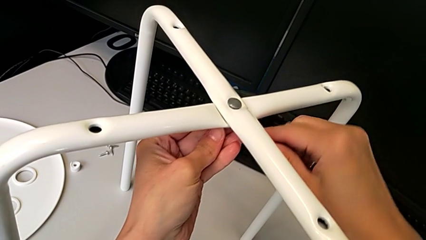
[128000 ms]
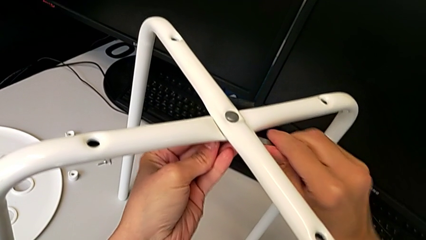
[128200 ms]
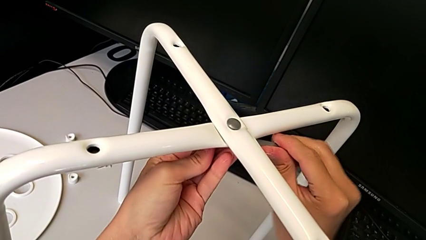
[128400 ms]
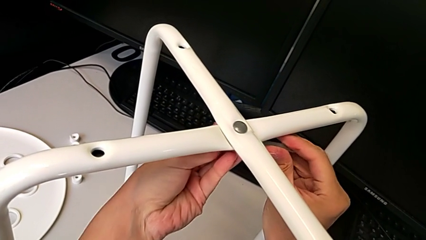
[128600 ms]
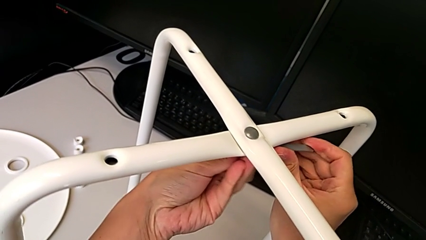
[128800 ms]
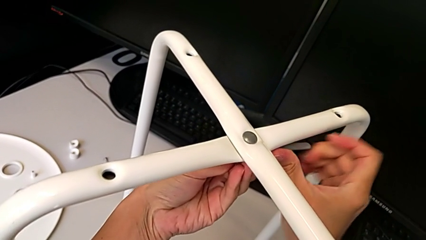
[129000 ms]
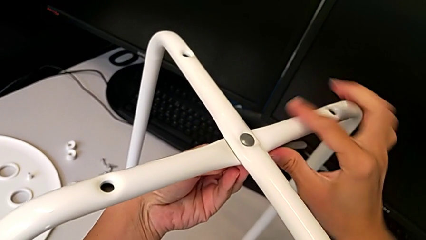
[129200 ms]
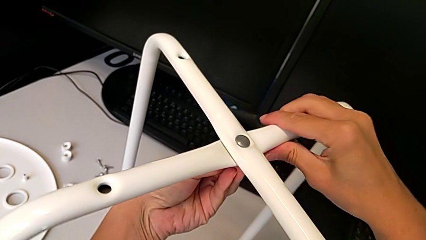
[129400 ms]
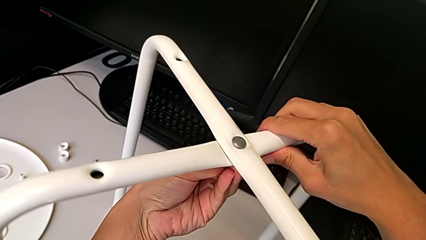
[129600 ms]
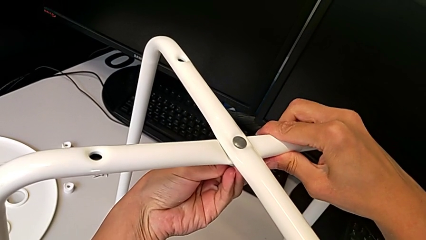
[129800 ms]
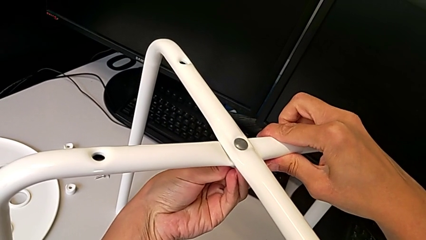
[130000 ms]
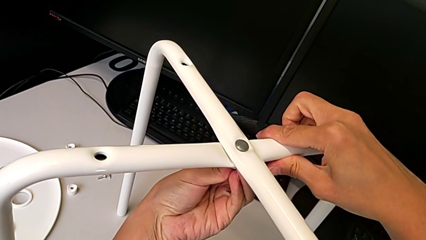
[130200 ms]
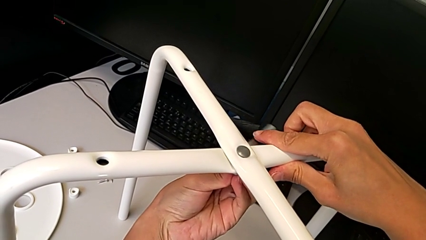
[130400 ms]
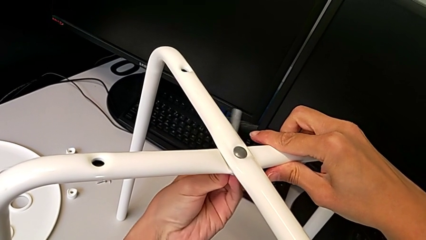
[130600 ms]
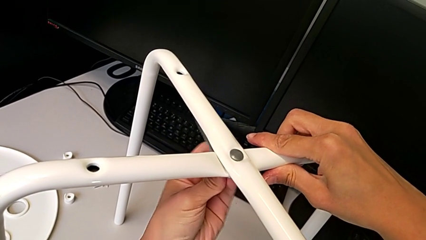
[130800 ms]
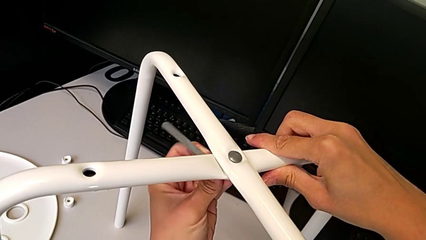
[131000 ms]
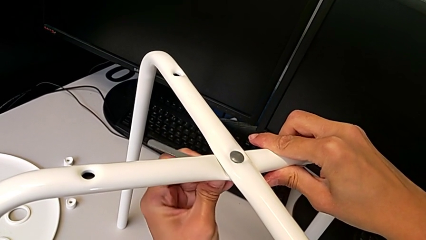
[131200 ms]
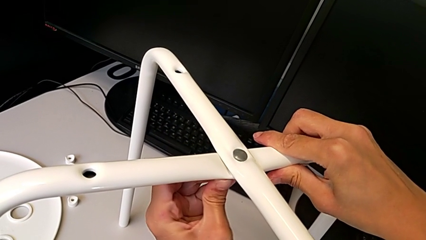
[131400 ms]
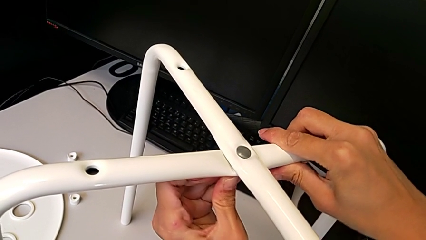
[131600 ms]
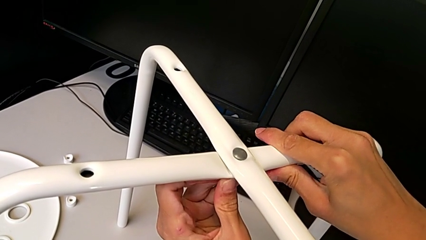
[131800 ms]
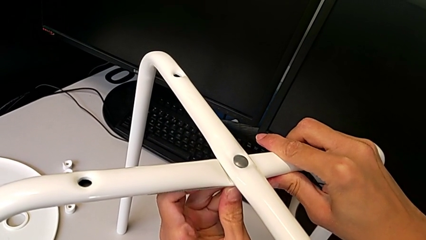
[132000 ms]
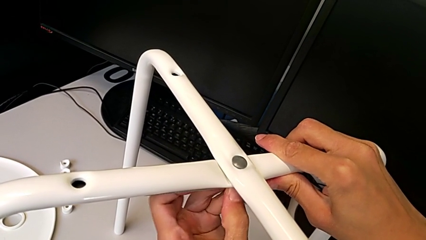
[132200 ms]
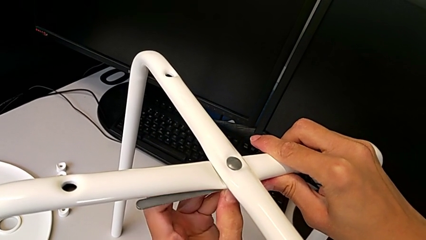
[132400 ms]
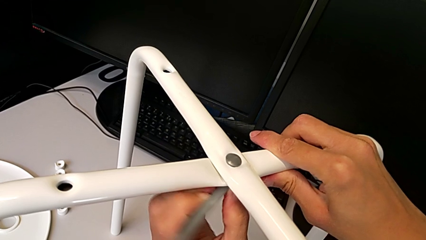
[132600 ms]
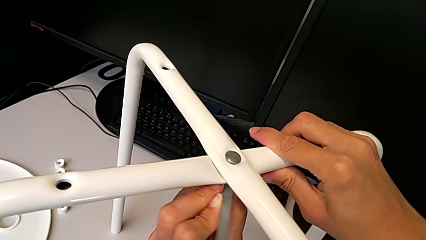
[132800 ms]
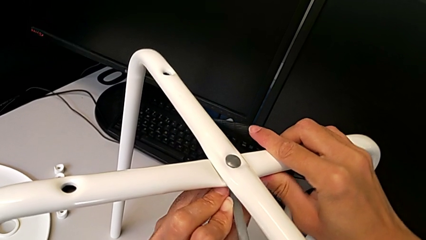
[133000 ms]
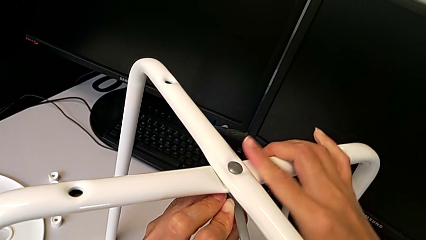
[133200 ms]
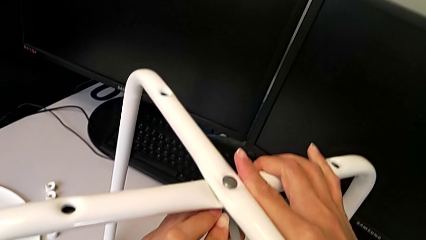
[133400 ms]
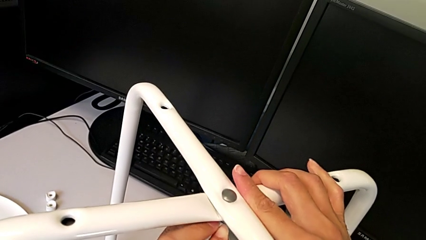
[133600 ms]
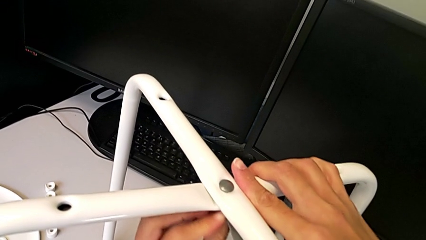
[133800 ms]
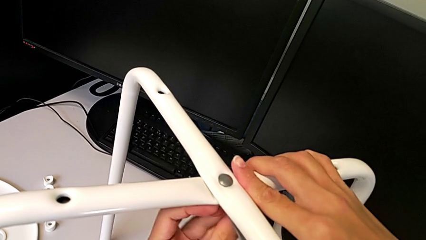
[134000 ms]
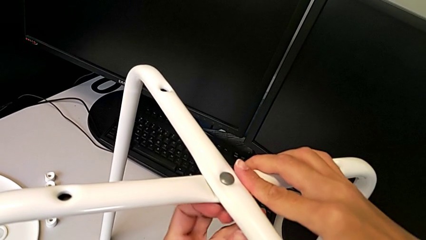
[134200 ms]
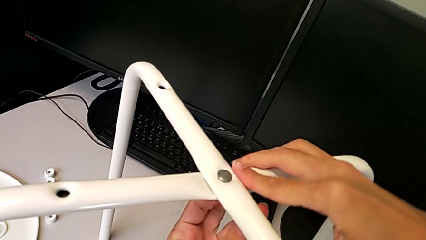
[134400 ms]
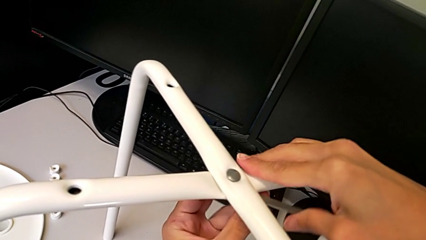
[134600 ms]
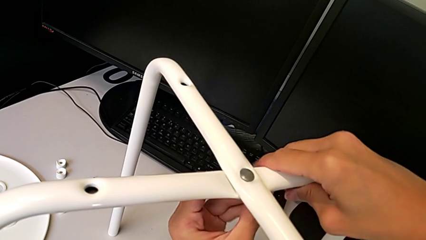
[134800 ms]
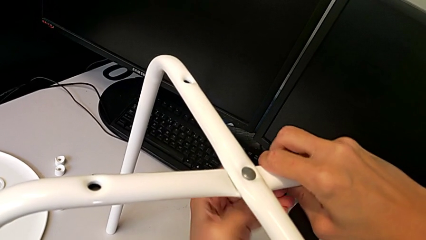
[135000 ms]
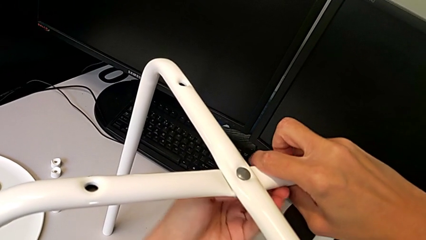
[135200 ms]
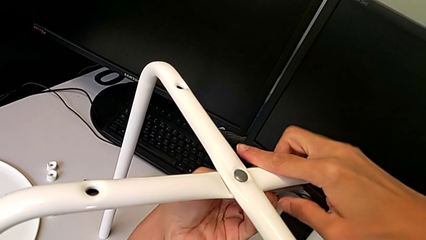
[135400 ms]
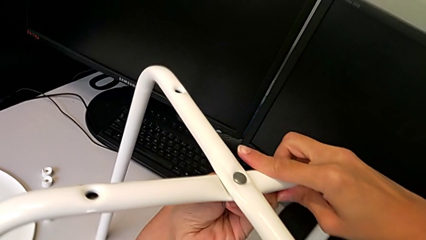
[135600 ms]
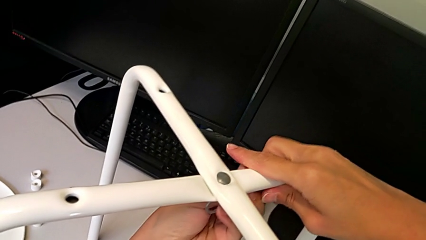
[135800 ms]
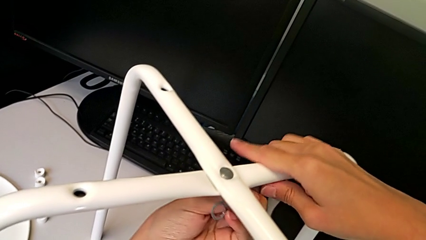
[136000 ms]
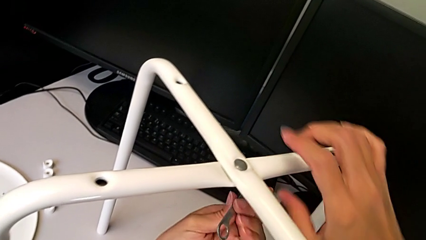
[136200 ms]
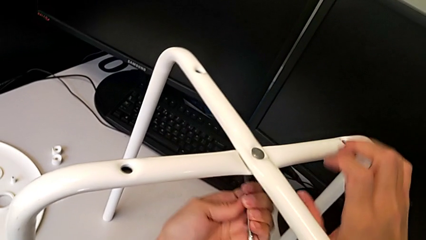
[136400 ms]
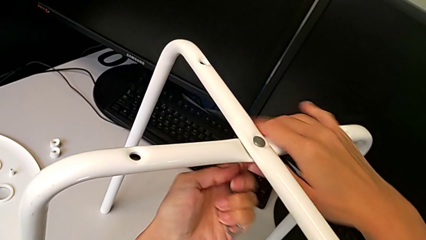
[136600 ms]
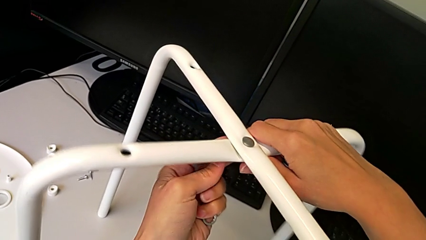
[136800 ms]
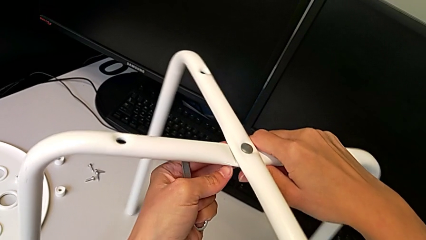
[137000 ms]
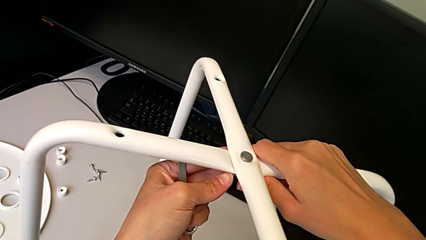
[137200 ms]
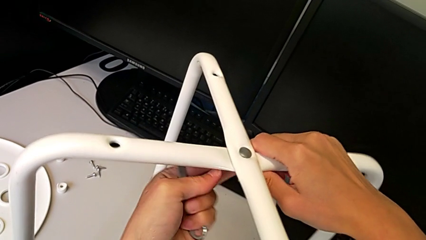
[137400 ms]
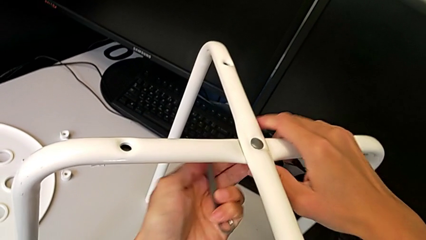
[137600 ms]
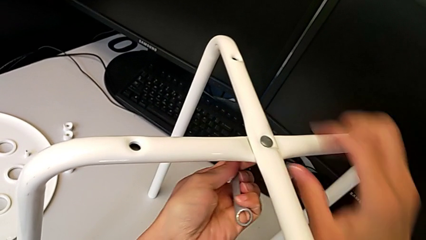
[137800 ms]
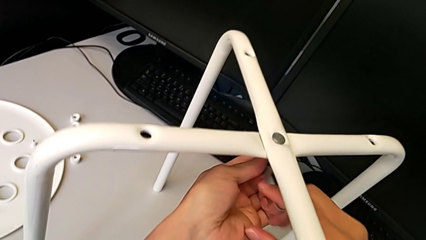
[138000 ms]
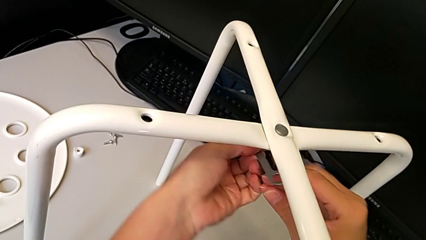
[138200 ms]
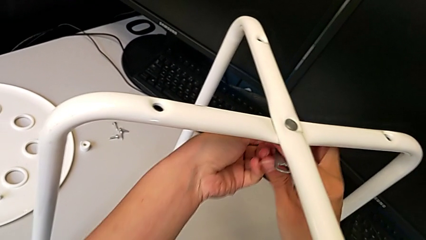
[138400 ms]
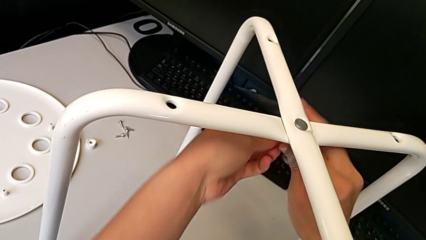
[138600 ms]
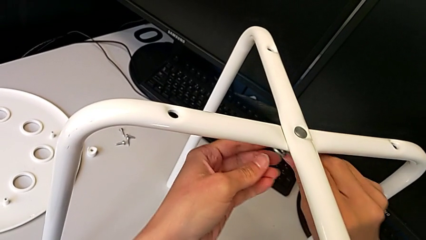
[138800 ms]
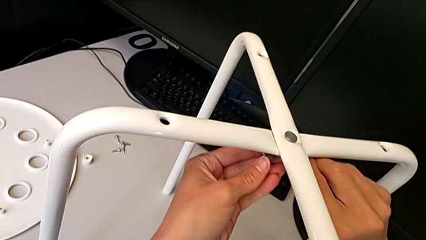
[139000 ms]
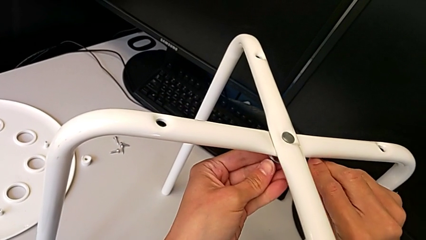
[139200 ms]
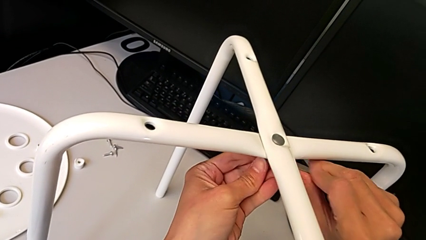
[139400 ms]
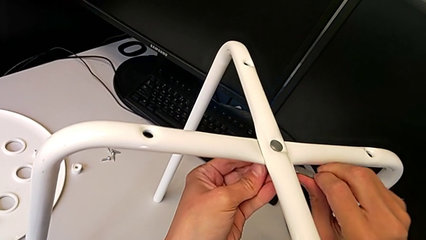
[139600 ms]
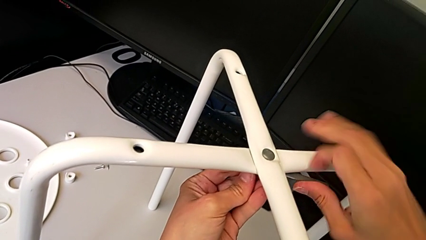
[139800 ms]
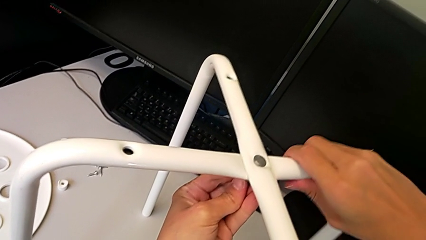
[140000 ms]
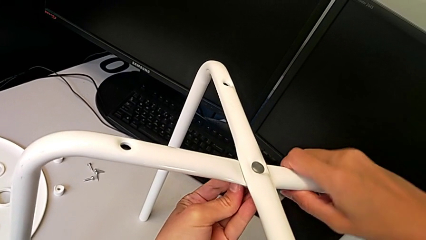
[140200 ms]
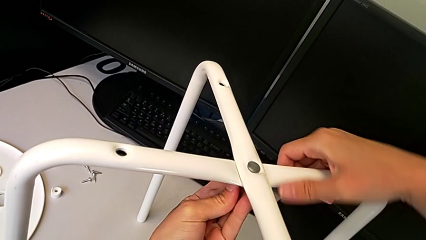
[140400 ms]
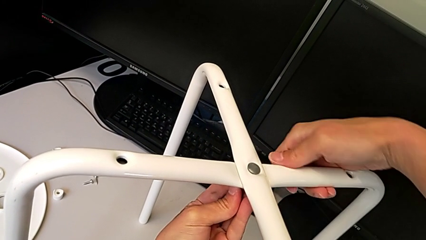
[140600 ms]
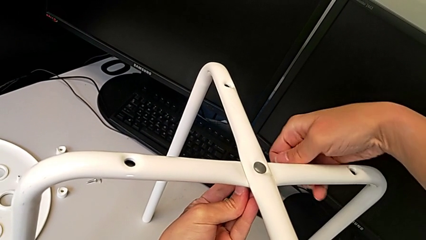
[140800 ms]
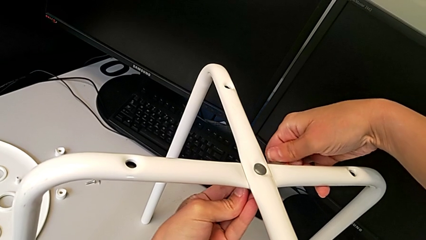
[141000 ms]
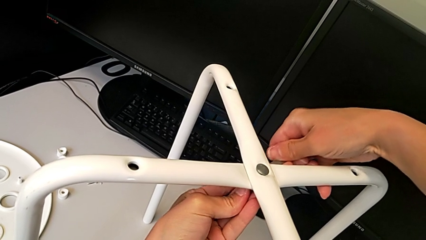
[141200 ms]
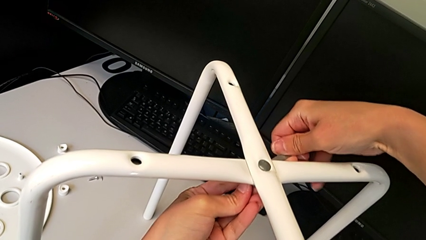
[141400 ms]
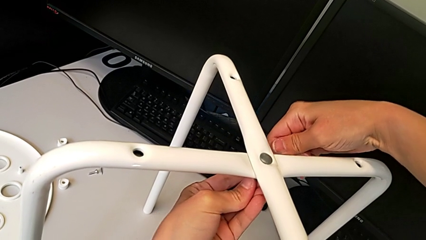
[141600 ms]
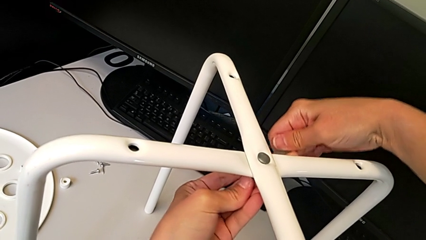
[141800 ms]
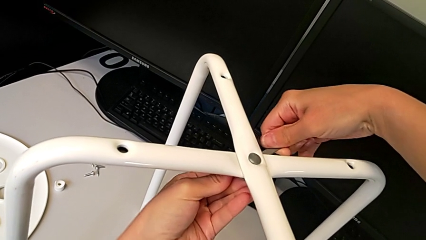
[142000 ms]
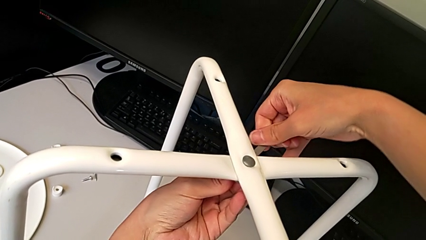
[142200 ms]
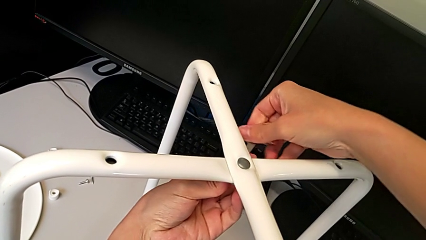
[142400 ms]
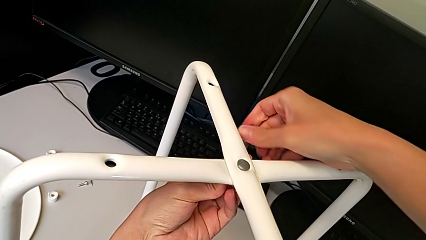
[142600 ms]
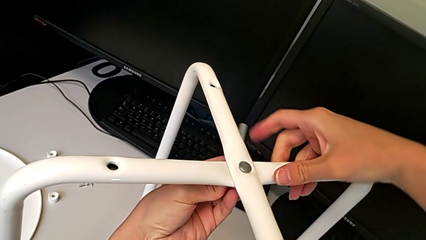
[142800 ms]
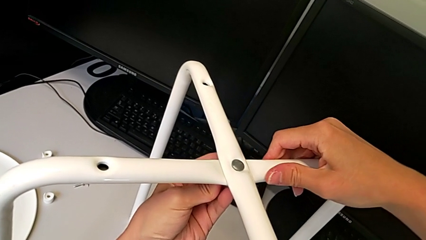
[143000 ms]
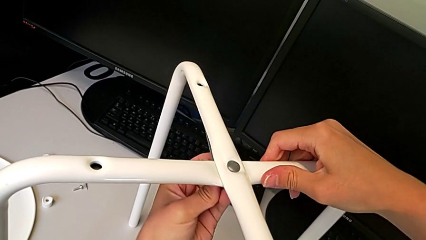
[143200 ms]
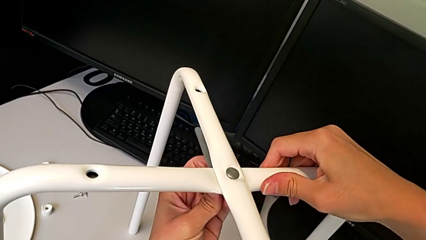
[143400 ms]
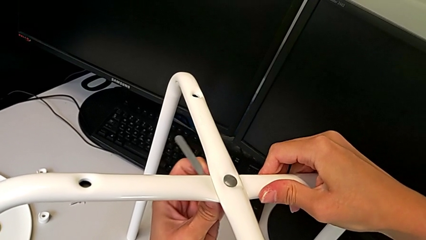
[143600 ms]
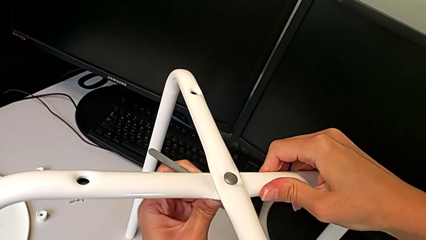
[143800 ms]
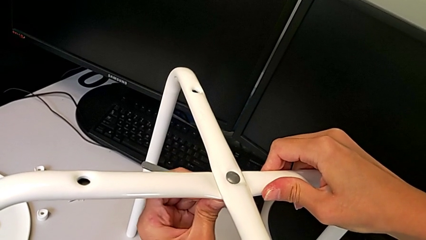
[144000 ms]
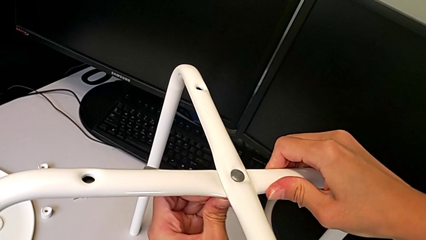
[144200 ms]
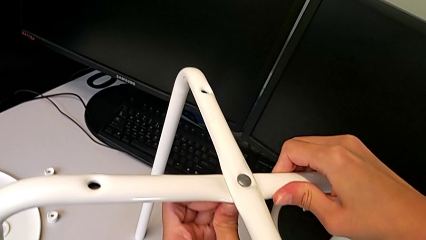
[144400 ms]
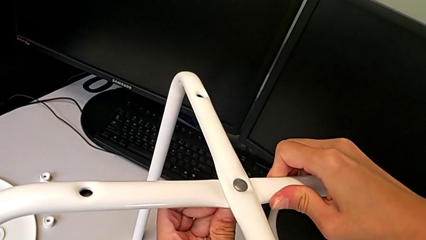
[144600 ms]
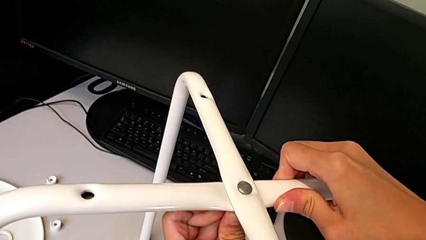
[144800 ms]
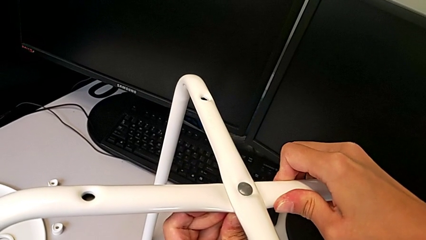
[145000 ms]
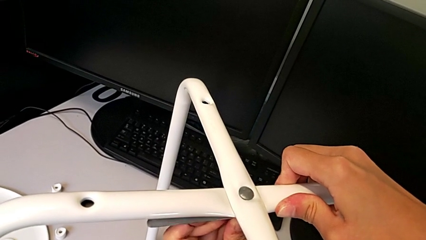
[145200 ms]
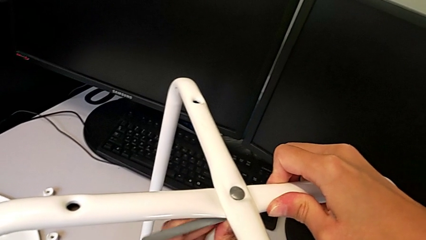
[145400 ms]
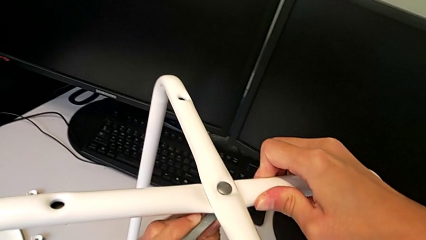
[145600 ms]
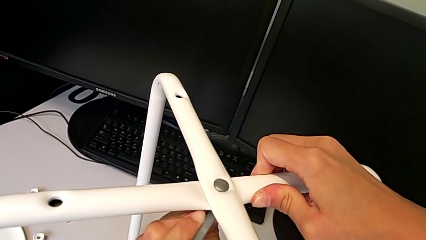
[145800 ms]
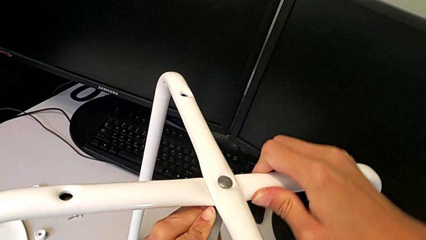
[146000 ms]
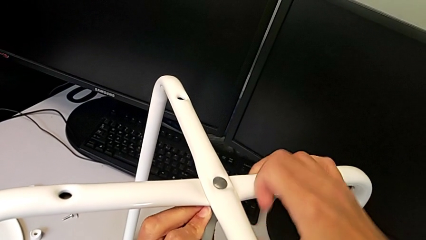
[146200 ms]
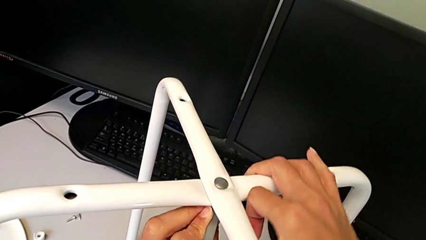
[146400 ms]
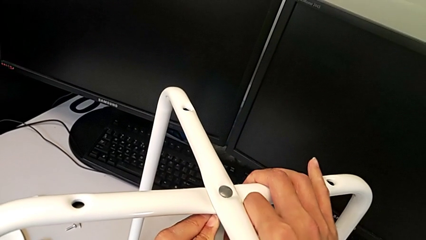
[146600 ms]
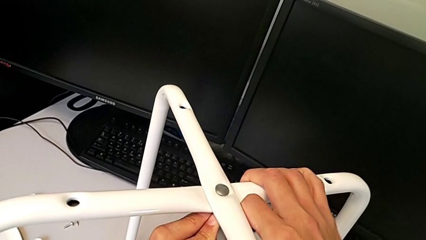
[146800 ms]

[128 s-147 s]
The camera wearer is assembling the legs of the stool. They begin to screw the hex nut.
